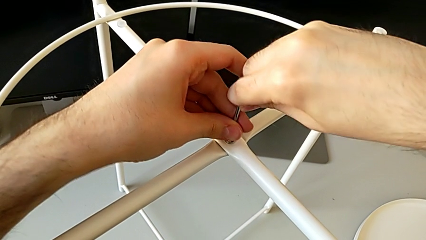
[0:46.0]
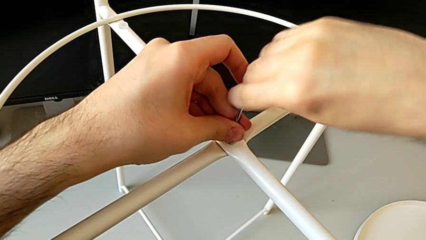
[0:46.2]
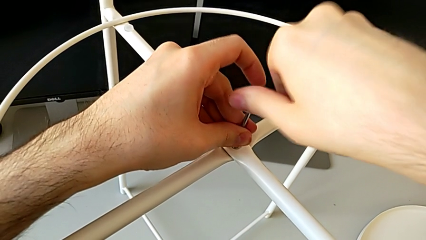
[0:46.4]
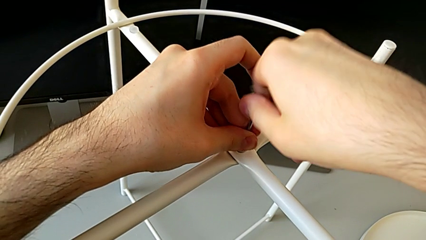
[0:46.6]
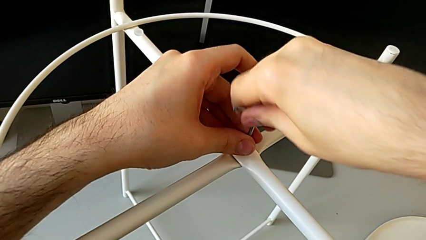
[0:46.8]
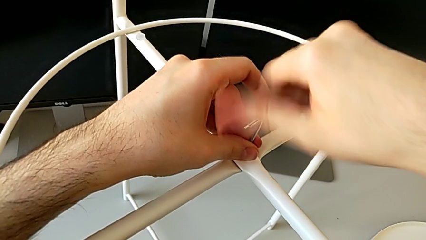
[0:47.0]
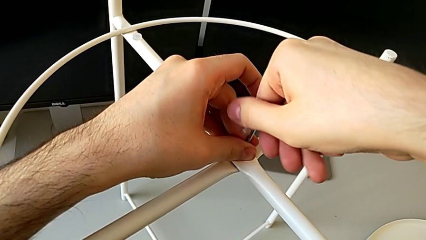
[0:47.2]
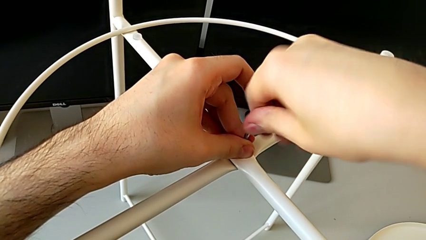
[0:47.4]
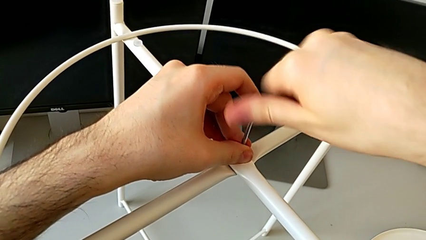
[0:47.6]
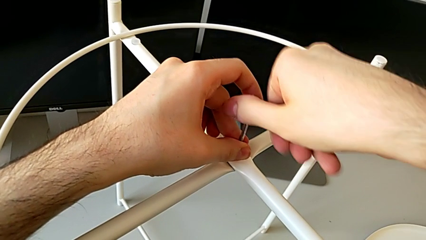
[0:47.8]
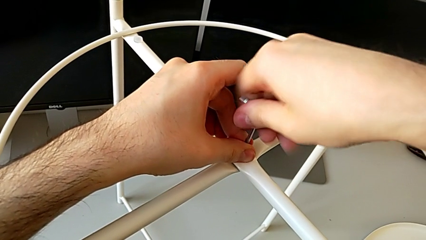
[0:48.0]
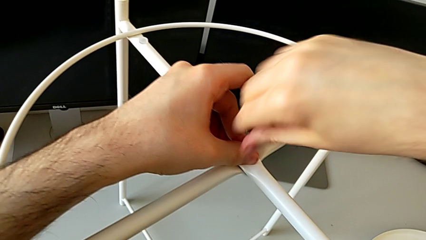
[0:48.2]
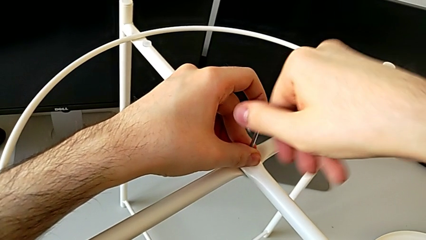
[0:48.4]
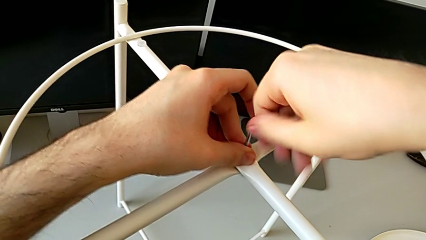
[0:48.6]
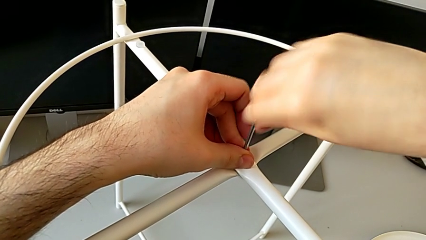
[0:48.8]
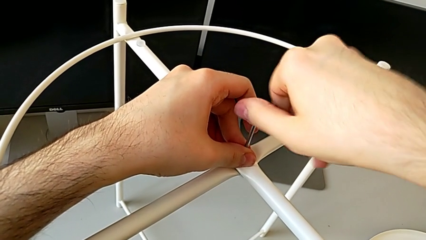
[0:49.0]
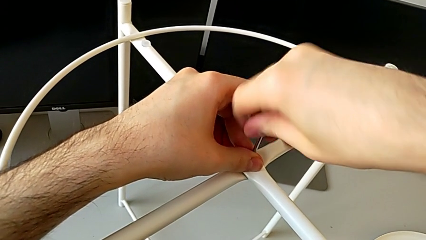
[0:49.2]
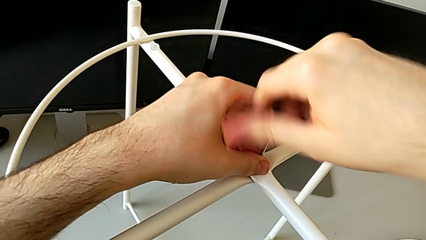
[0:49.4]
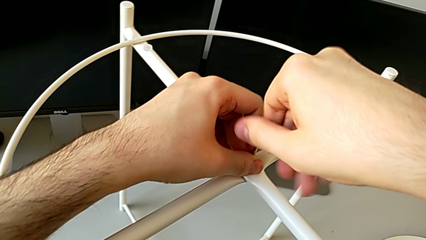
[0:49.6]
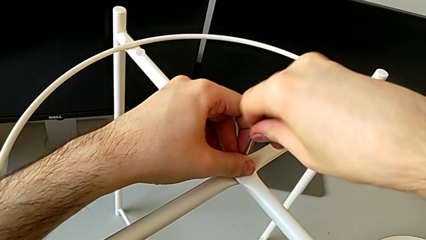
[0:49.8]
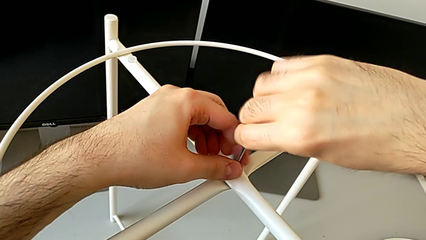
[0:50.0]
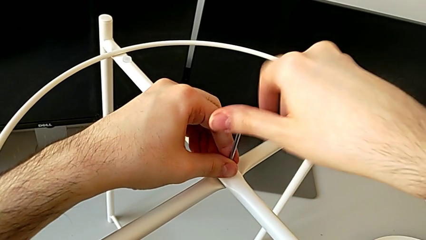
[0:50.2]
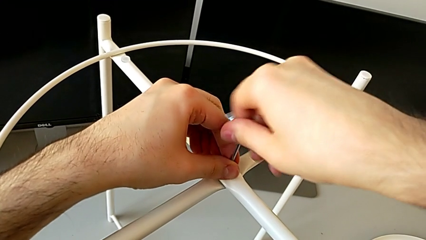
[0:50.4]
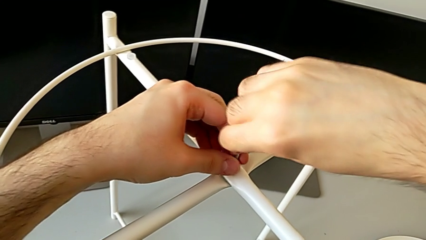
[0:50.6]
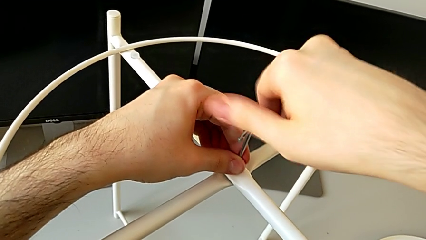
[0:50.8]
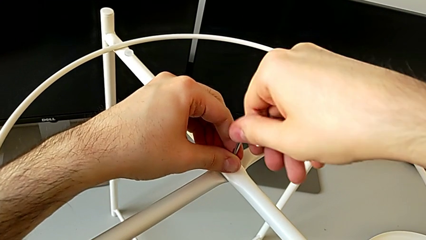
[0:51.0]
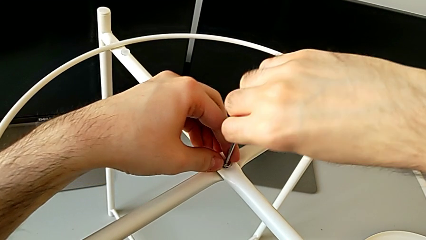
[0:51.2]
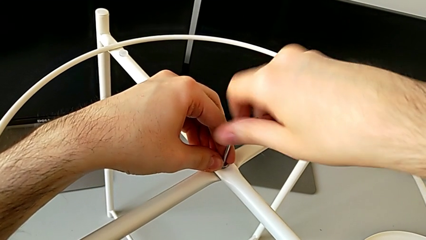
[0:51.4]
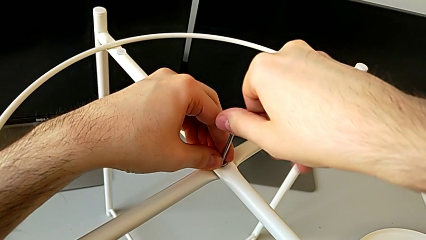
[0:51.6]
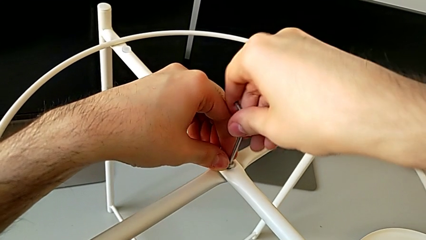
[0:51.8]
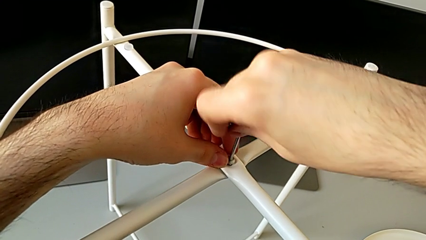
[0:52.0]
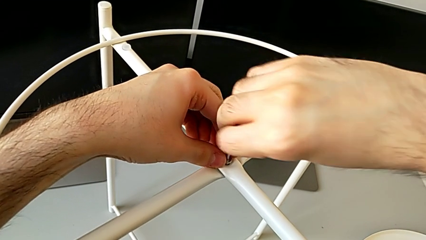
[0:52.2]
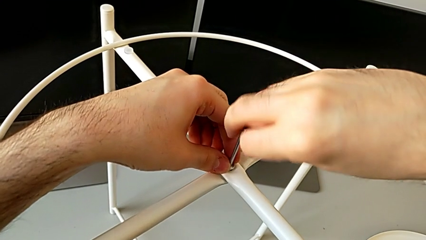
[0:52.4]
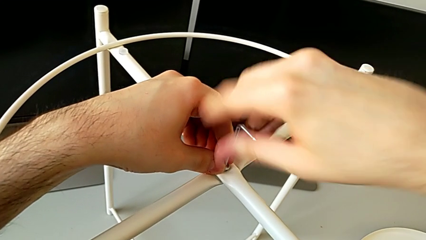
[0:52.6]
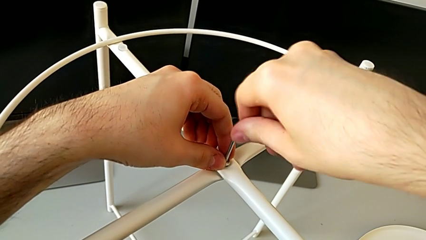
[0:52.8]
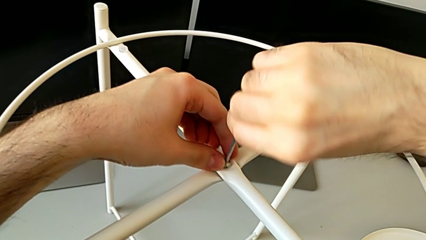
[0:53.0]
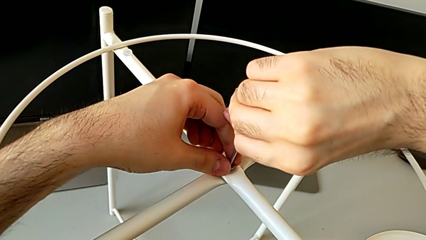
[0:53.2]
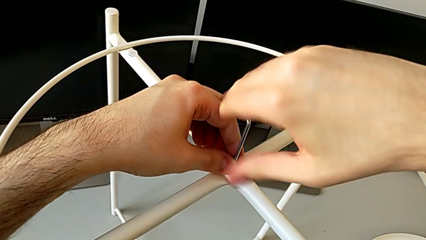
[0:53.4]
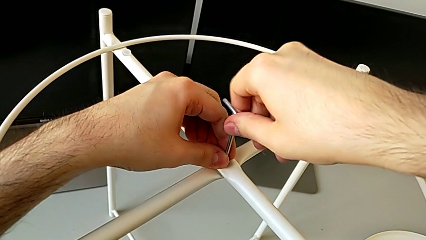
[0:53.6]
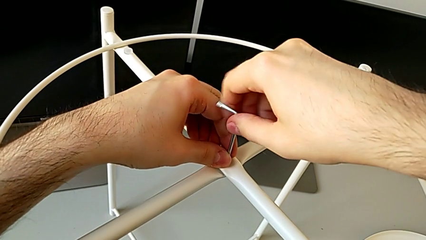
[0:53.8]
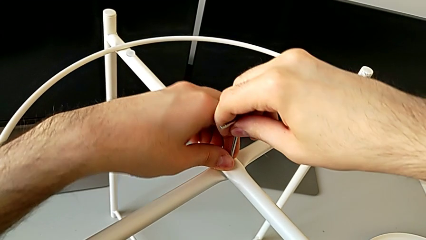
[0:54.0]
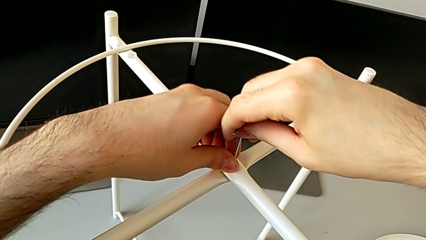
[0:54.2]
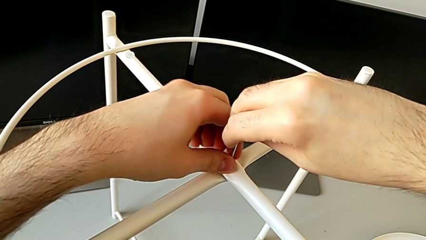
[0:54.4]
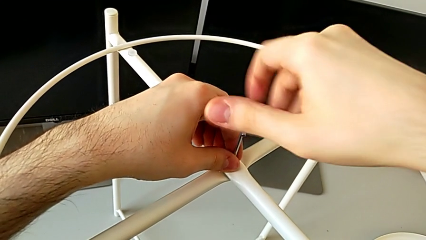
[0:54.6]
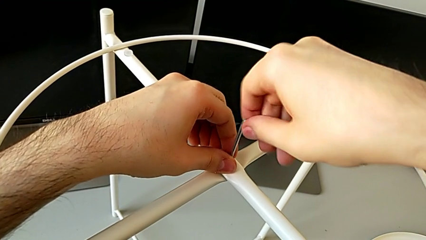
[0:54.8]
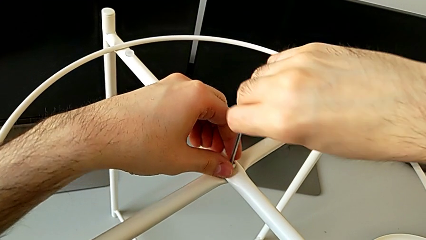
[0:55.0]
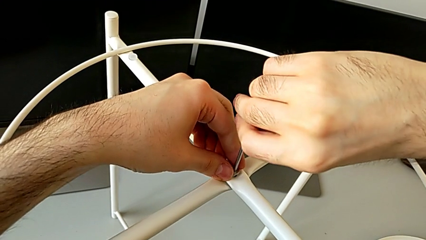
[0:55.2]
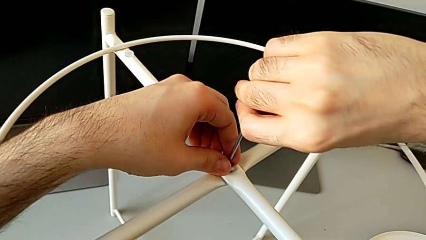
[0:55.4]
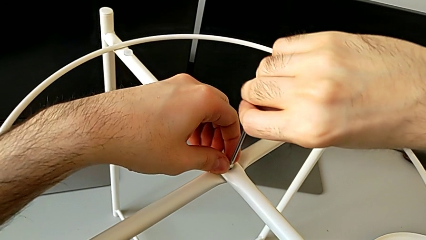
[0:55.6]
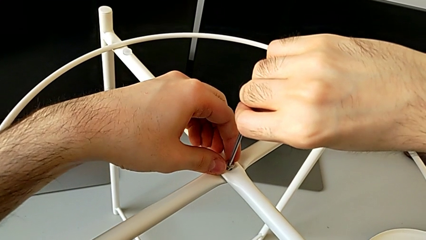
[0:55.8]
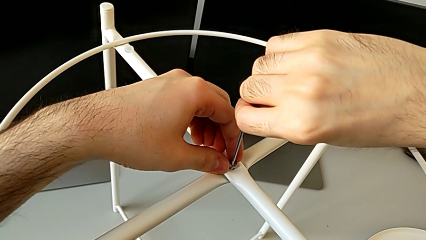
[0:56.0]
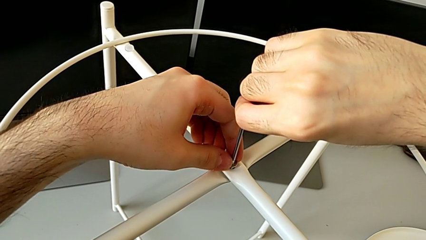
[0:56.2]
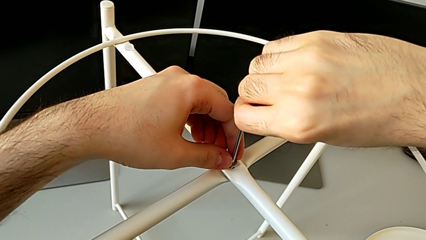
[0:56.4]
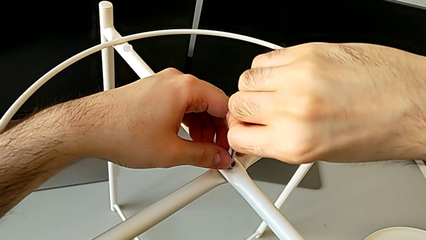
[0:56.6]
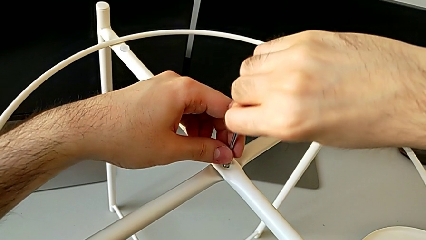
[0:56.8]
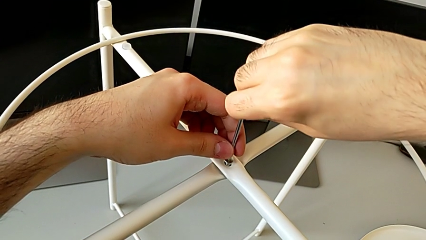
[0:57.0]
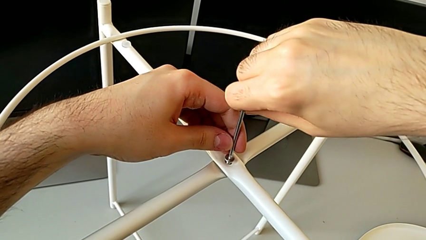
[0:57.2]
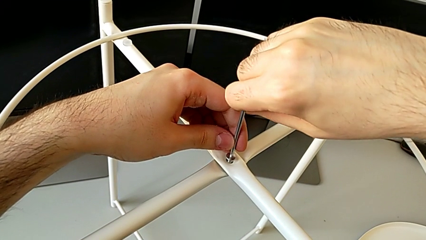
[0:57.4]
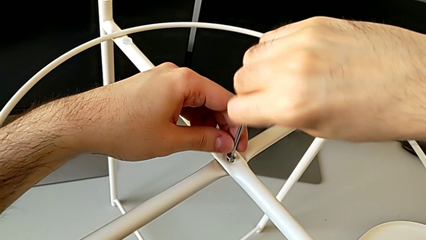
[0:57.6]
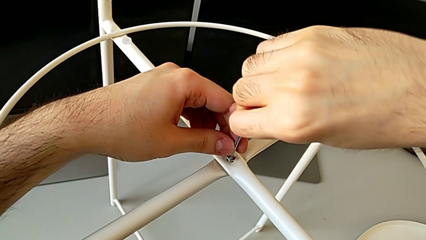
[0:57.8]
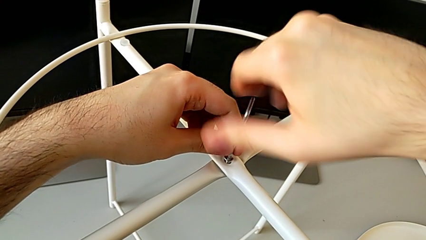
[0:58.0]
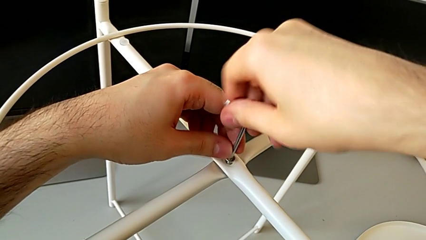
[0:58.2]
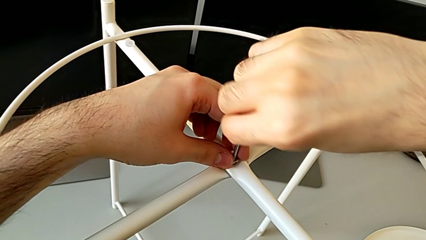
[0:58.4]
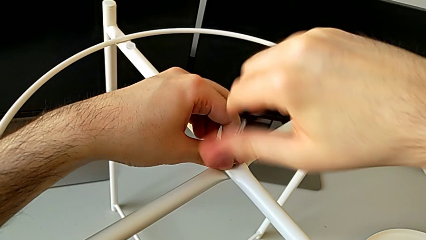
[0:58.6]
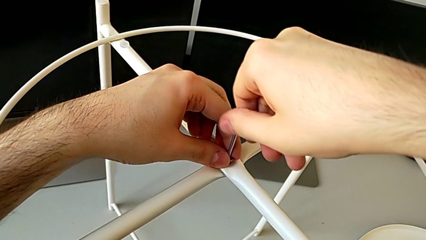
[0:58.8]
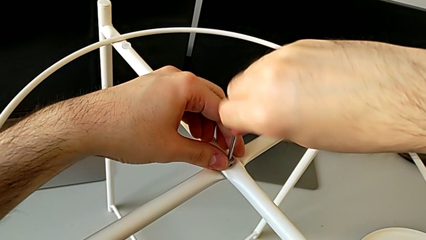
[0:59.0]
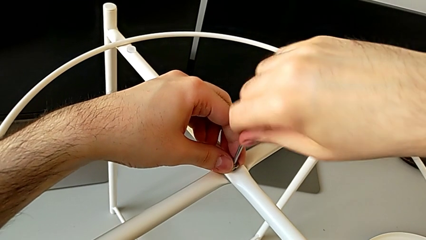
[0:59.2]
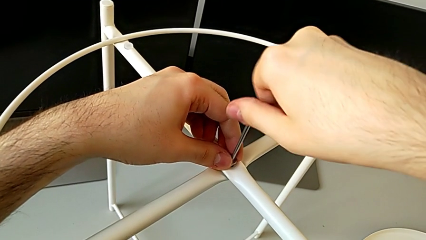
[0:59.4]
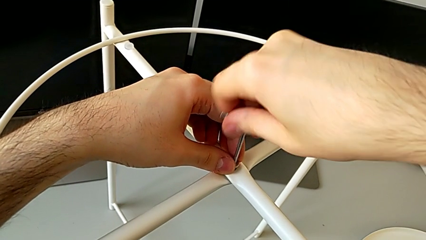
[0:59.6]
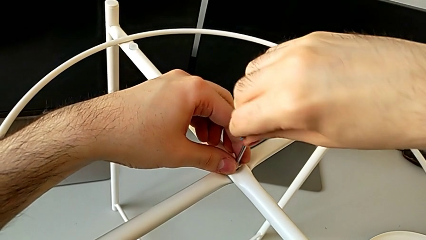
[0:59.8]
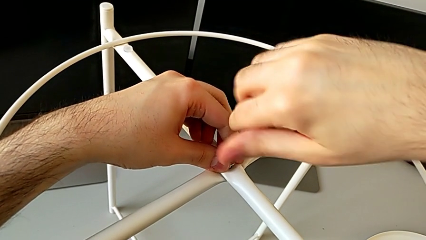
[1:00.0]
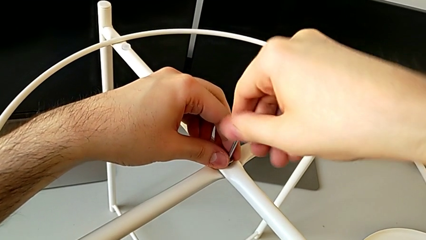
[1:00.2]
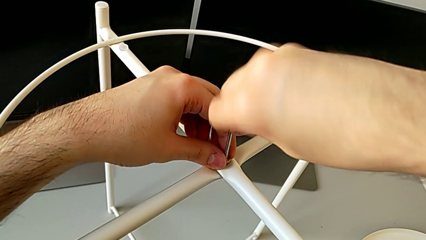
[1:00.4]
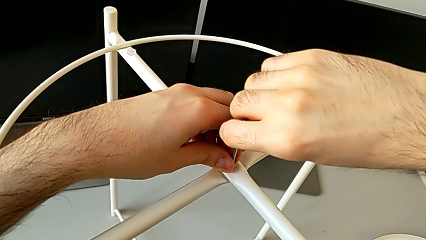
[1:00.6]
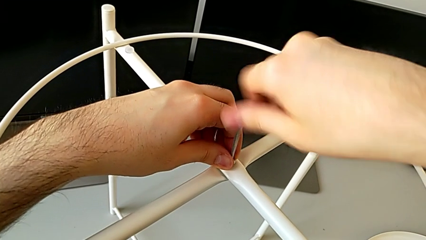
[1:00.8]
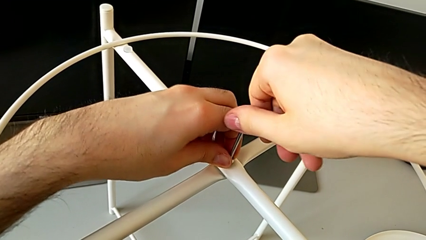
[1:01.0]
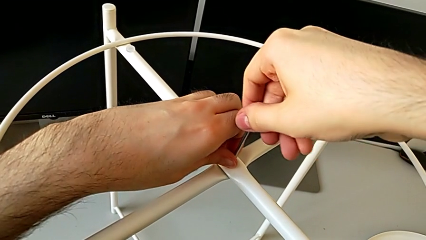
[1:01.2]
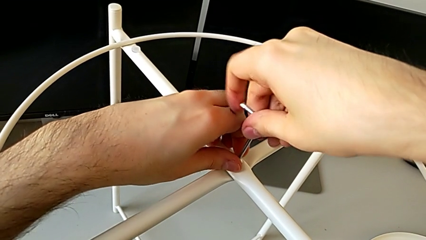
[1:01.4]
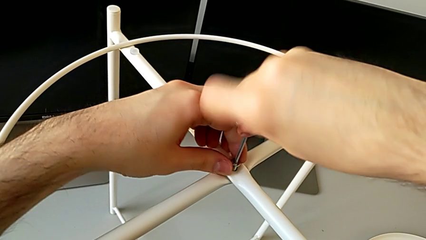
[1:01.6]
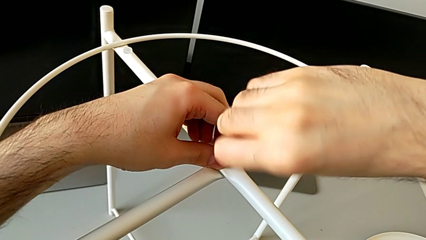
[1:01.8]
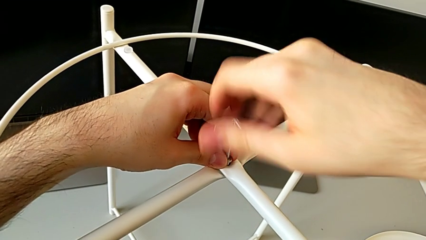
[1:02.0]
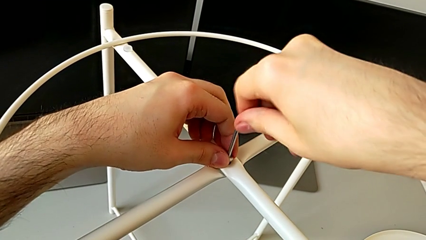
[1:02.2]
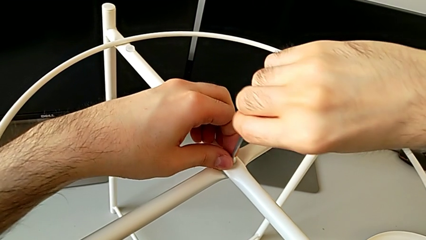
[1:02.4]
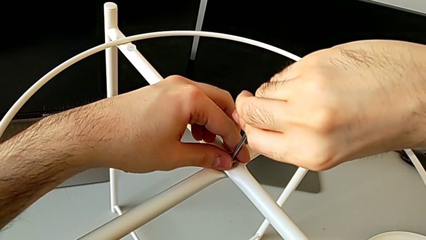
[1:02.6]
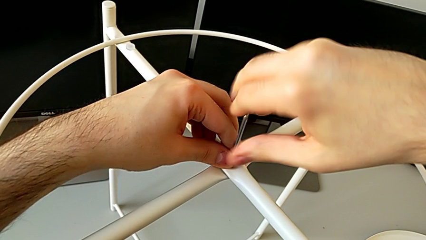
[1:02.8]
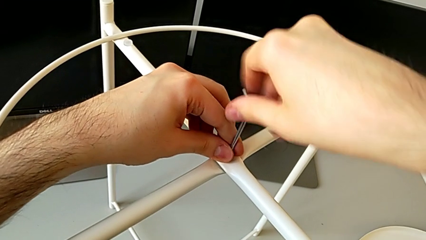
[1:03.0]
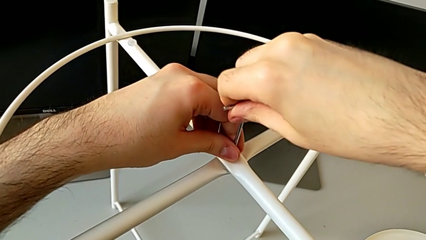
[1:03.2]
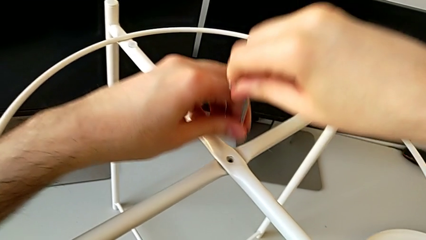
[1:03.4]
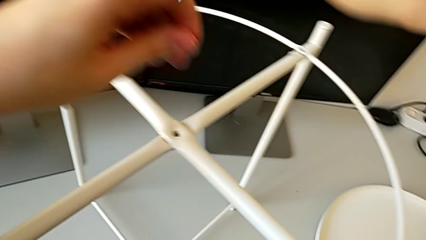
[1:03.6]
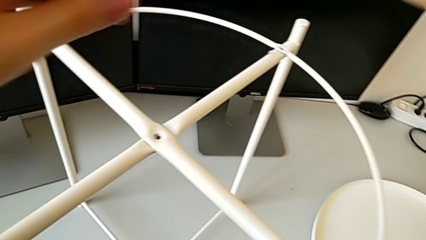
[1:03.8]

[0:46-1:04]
The camera wearer is disassembling the circle from the legs. They unscrew the hex socket head, disassemble it with the left hand and withdraw the Allen wrench.
